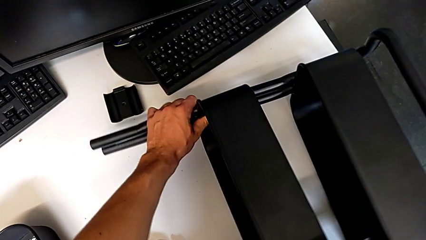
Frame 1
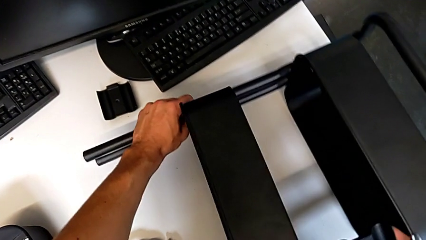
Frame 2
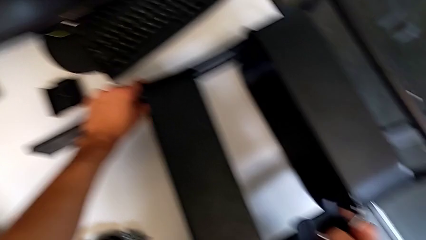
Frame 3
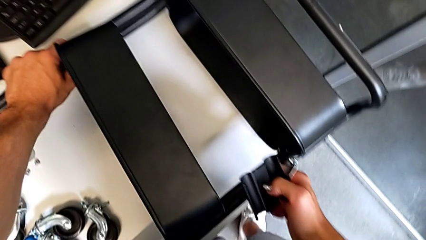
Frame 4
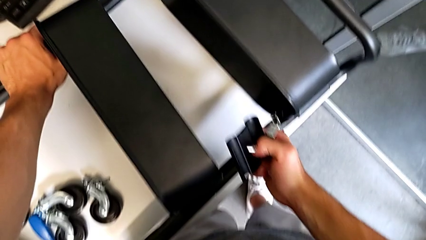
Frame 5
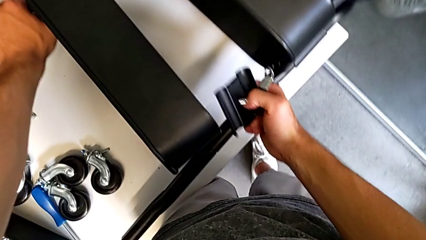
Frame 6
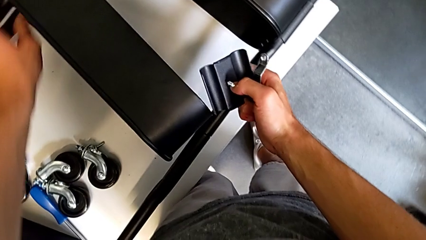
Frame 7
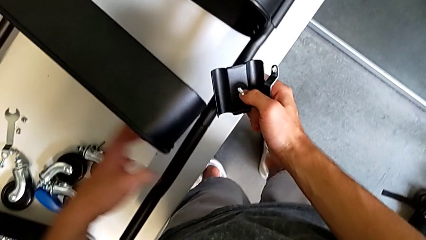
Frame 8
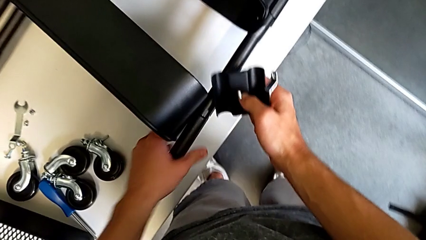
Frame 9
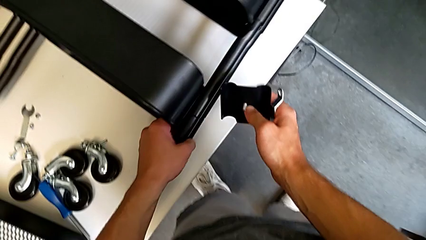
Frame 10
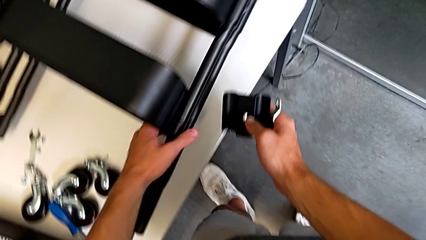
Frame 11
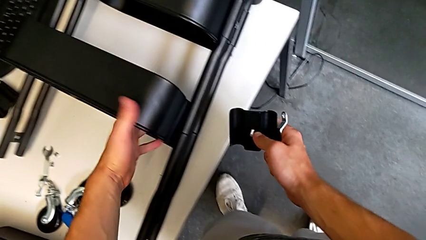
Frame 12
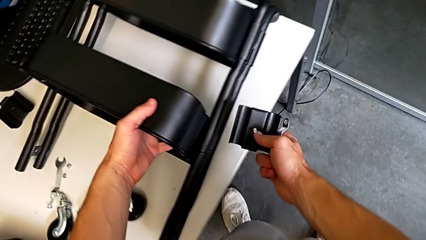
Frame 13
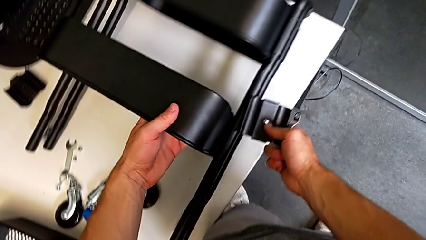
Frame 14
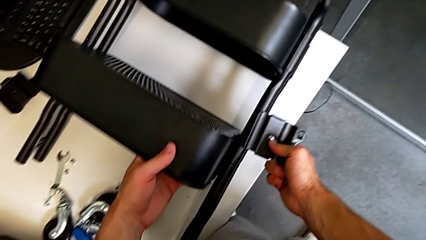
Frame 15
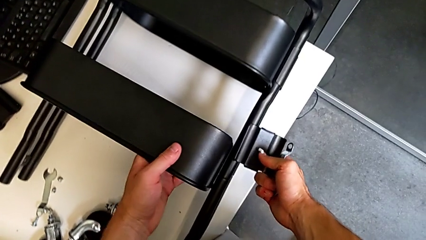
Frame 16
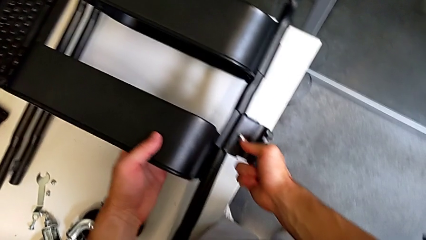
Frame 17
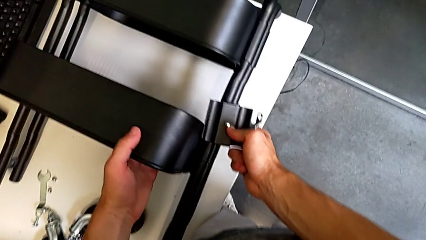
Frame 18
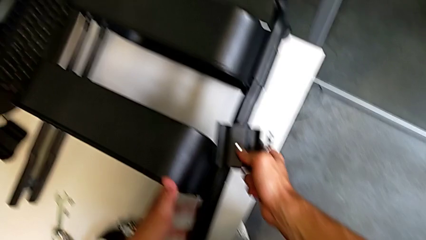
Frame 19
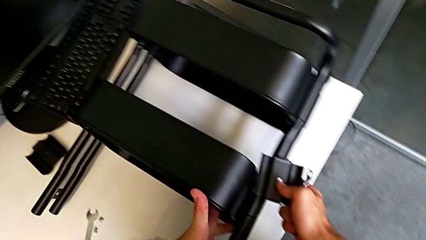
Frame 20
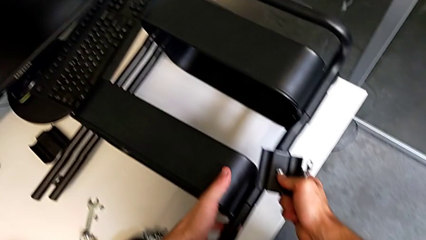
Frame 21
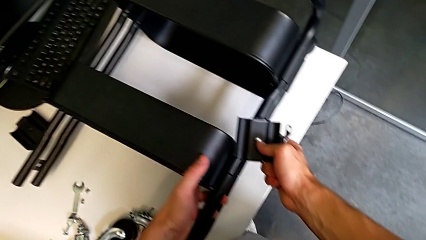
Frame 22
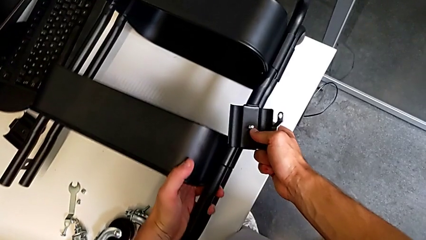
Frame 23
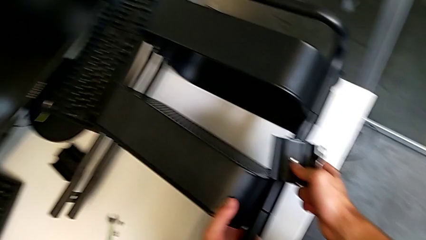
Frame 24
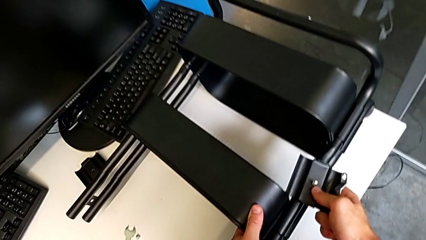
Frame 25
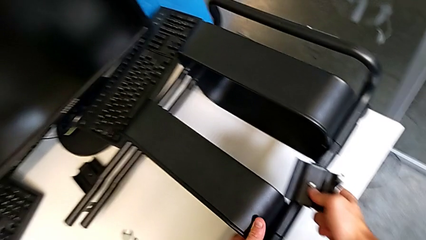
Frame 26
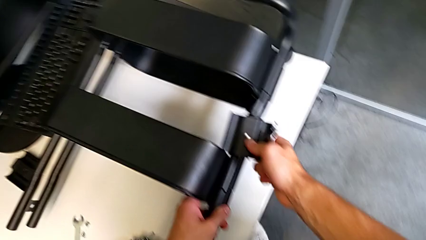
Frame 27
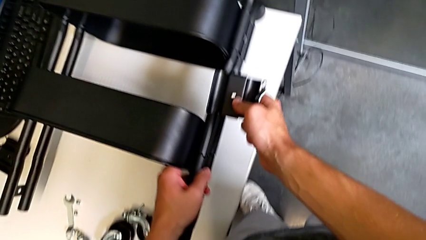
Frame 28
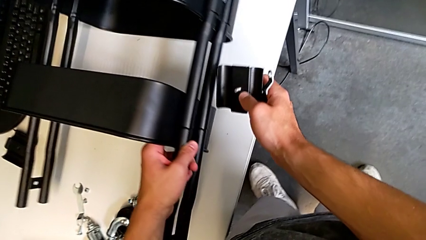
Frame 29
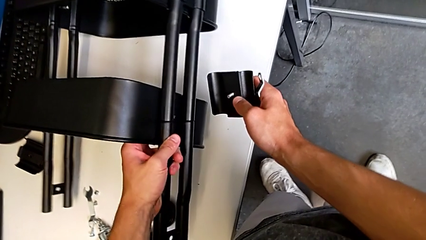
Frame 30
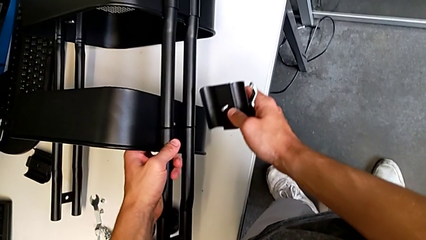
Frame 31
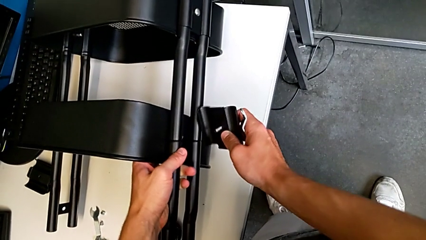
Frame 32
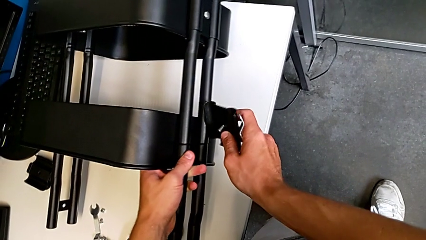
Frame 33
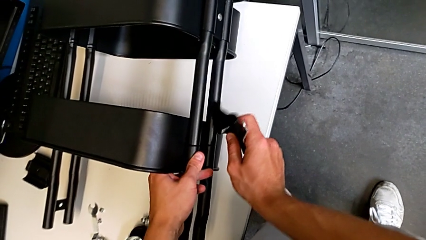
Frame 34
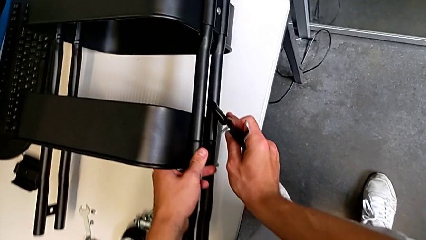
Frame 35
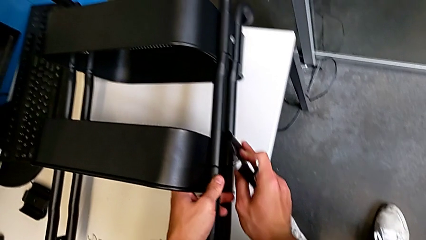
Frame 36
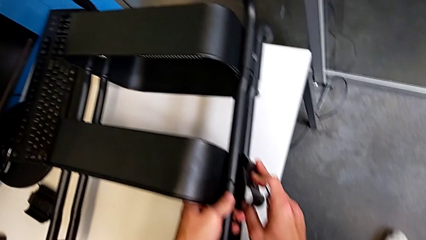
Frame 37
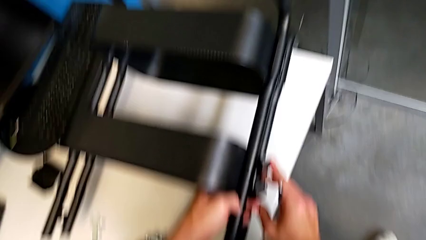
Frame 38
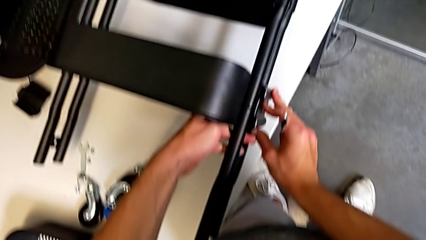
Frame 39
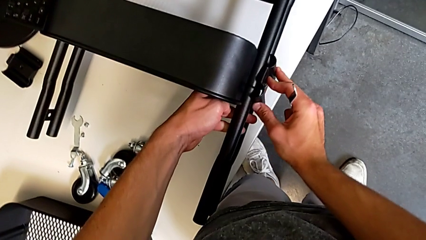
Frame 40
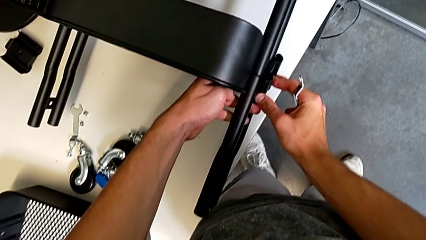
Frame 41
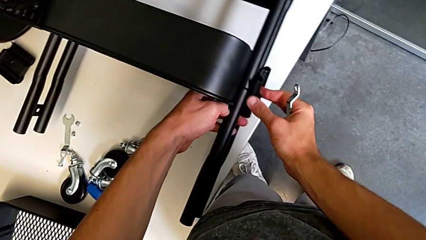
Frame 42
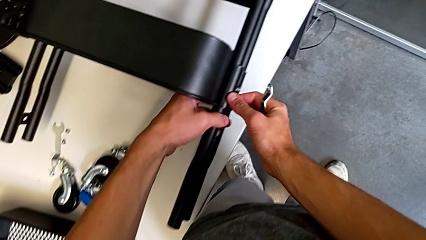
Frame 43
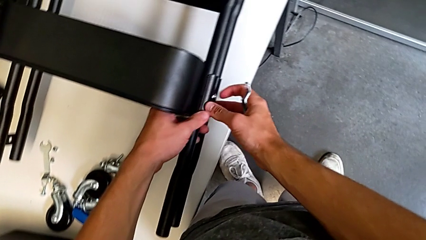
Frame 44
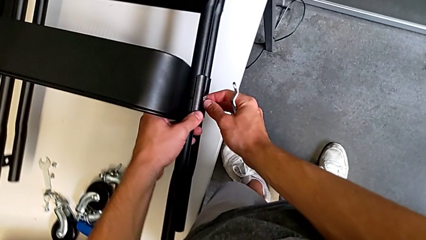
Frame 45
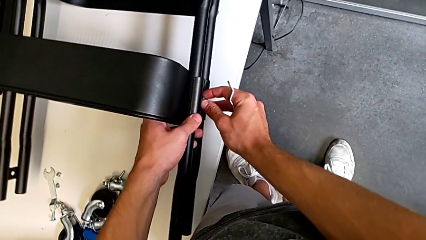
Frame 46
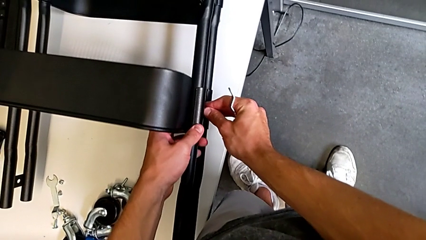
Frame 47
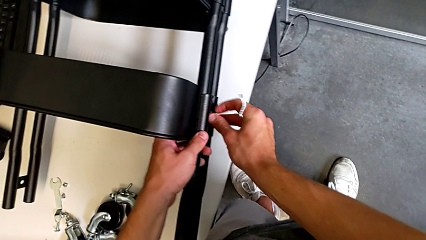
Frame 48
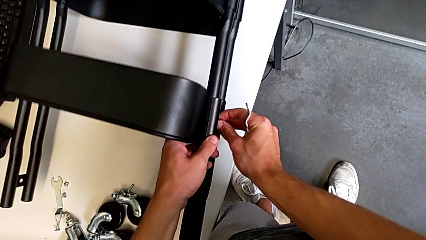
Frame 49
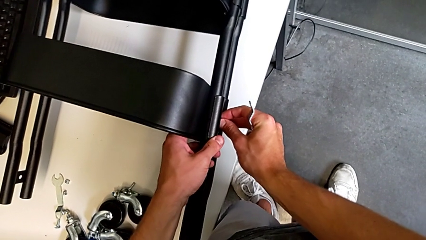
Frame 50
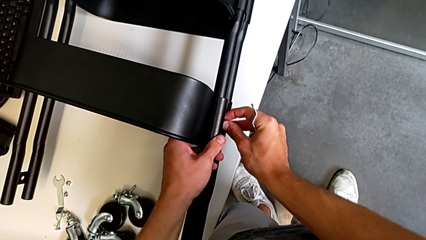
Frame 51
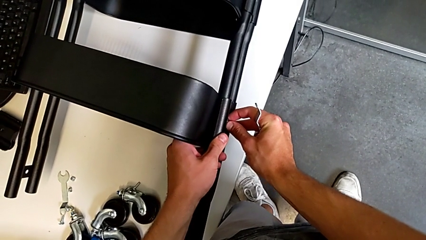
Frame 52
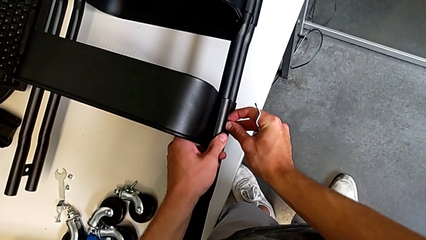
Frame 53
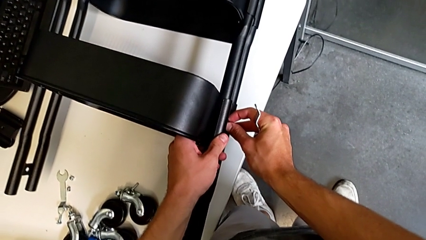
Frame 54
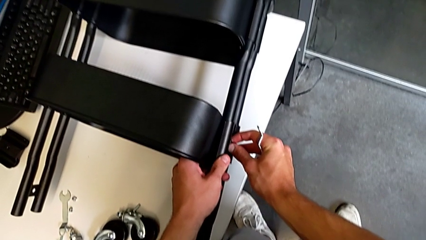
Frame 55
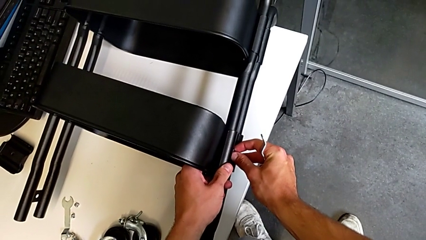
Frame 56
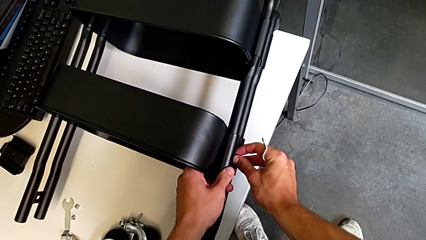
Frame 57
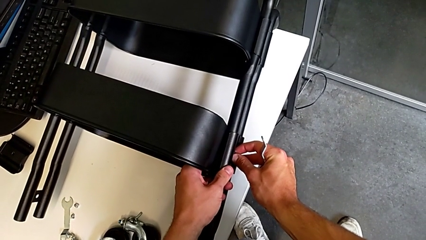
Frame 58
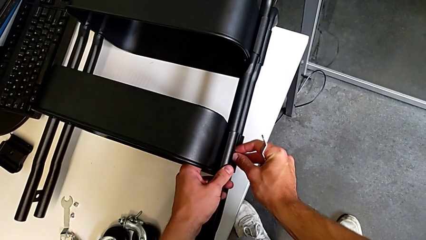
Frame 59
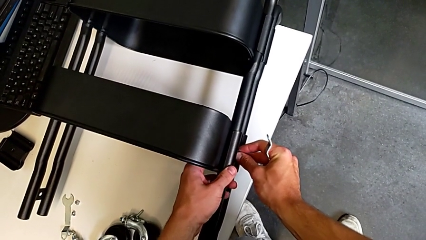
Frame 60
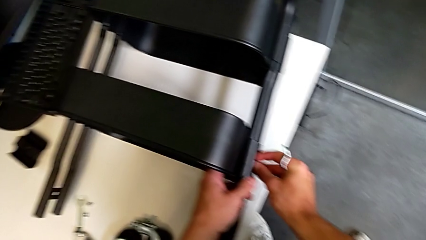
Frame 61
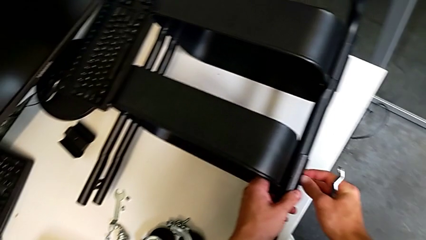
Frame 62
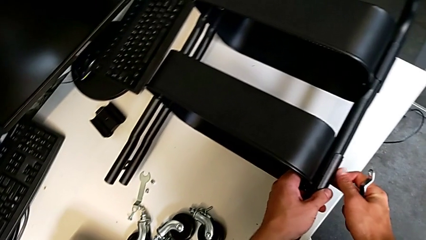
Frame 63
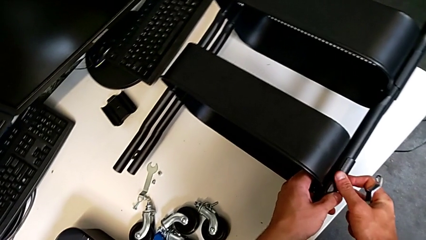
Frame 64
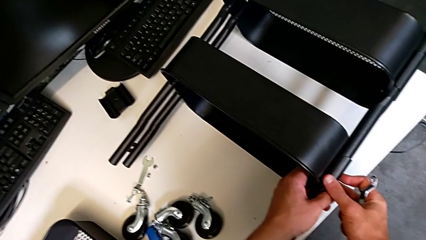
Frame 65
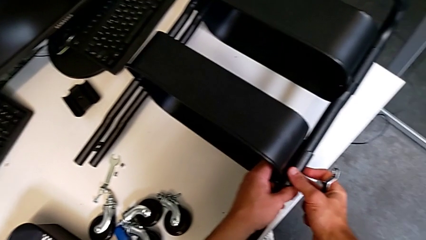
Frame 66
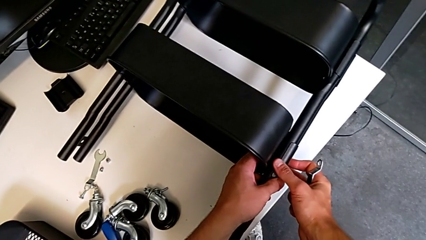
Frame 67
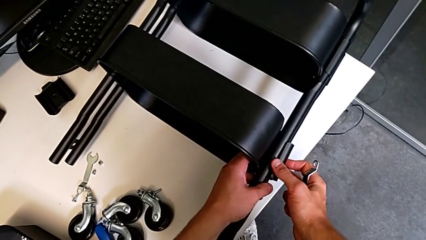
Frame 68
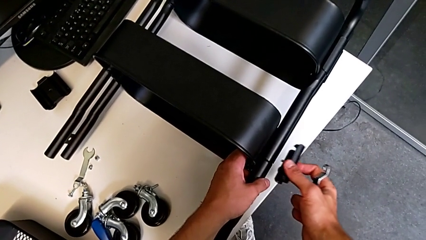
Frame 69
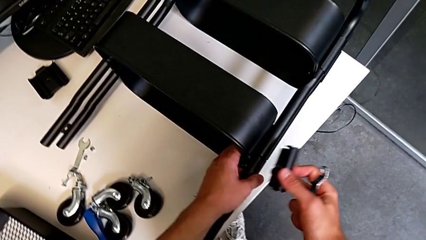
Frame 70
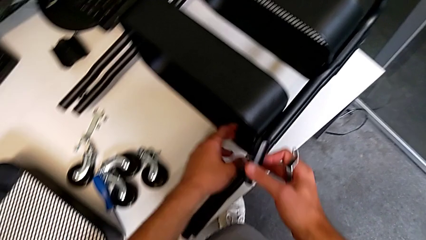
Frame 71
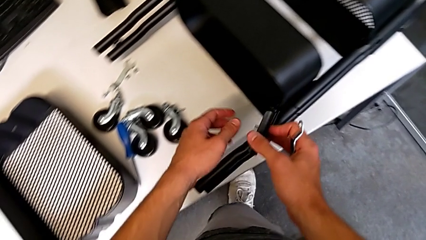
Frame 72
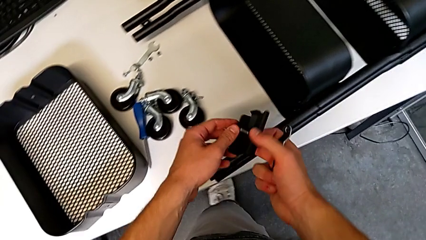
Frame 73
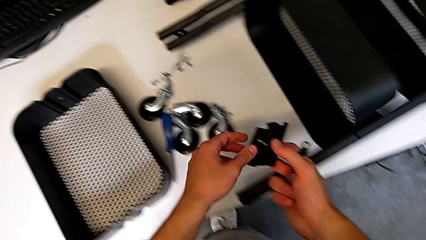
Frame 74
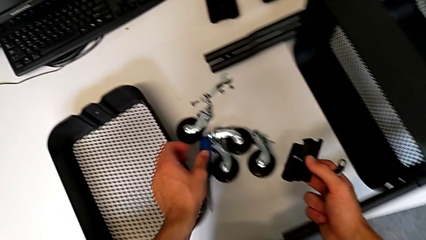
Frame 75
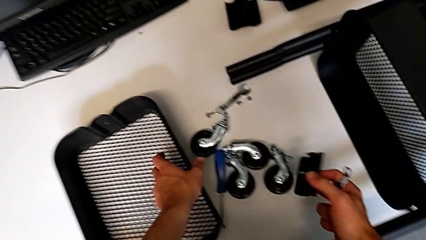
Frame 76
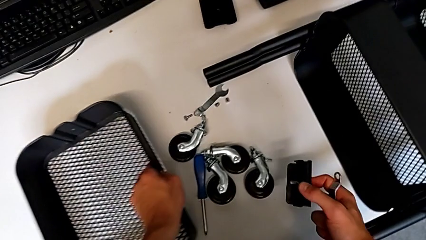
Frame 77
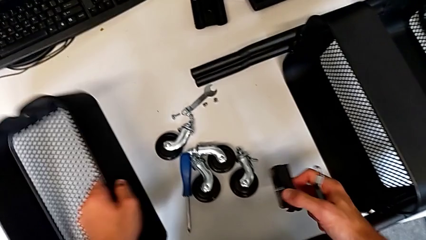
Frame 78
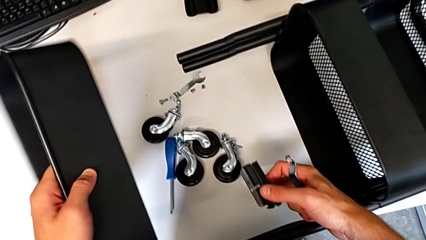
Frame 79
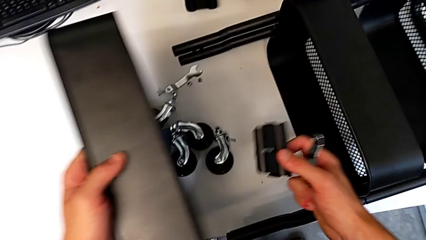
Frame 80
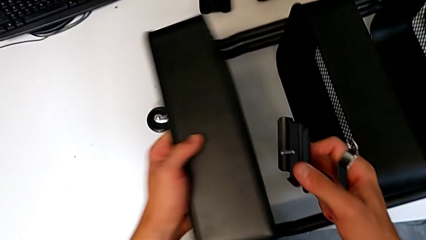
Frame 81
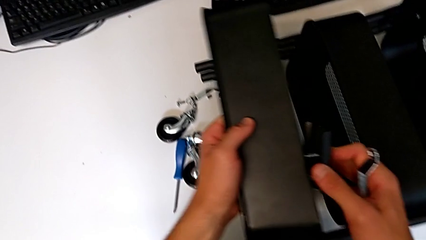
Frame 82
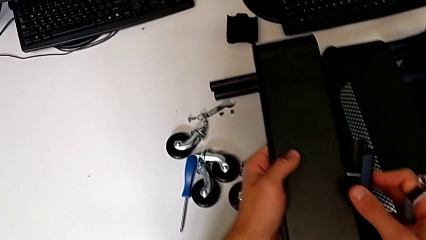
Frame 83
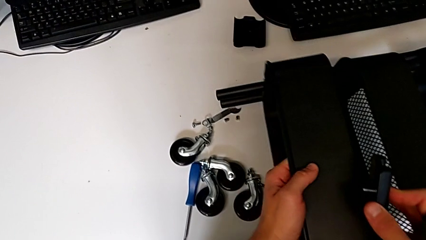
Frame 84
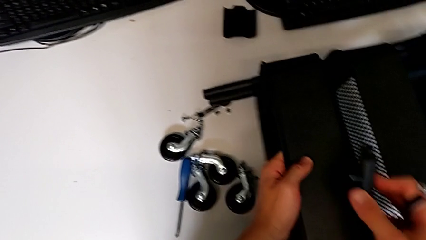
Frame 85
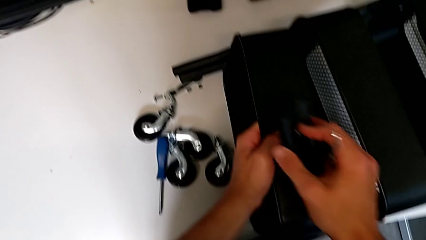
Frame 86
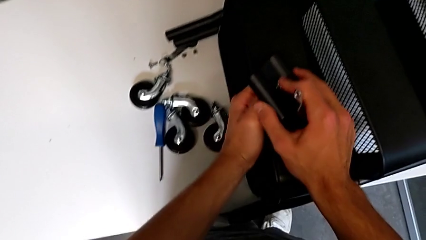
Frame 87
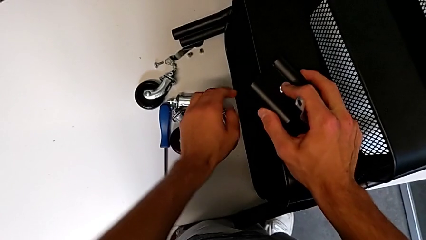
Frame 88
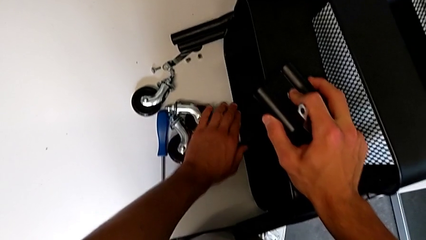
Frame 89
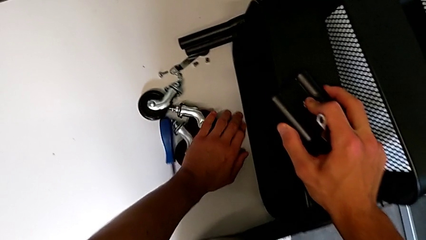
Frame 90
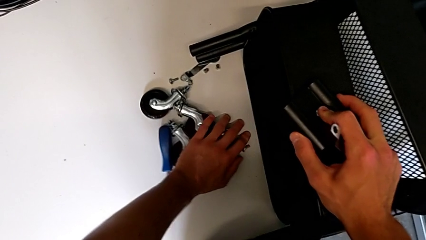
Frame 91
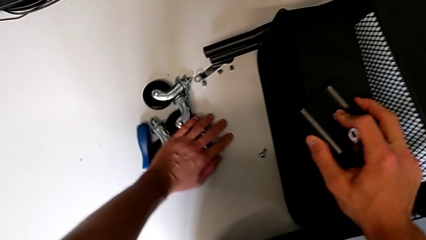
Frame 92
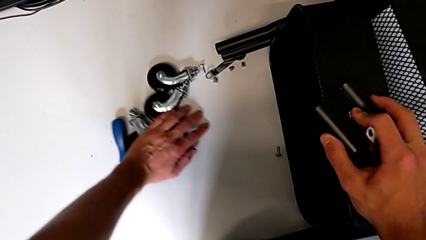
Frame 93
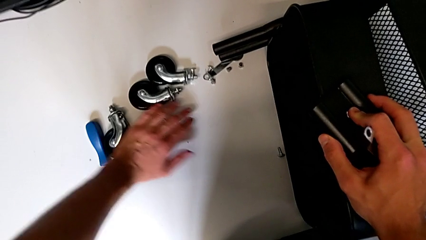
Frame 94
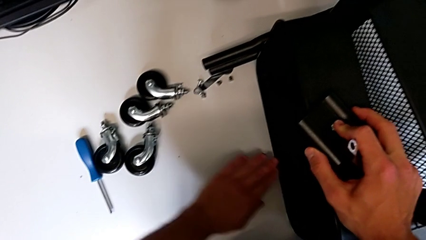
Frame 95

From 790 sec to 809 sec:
The camera wearer is screwing the top tray of the furniture. They place the utility cart, align the grid tray, hold the utility cart, assemble the bracket, wrongly screw the bolt, hold the utility cart, disassemble the bracket, grab the grid tray, assemble it and slide the wheel.
